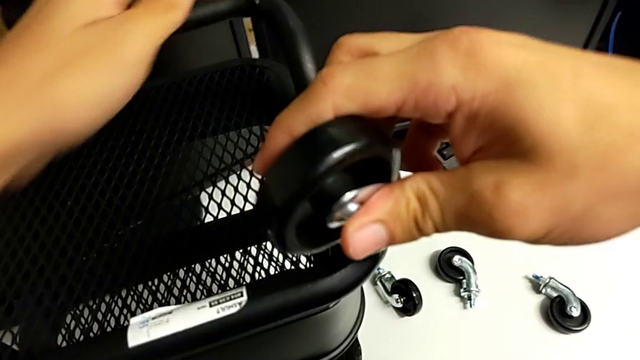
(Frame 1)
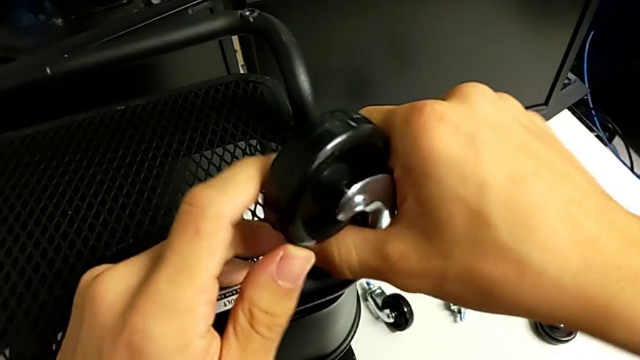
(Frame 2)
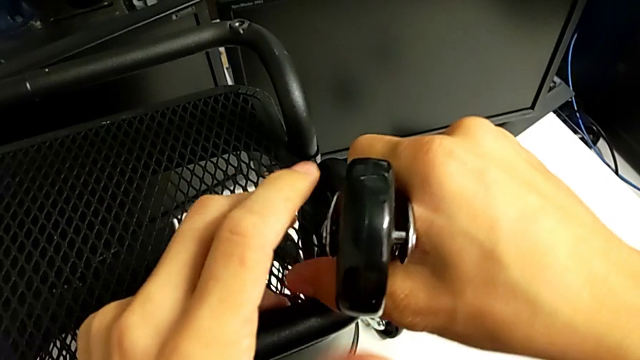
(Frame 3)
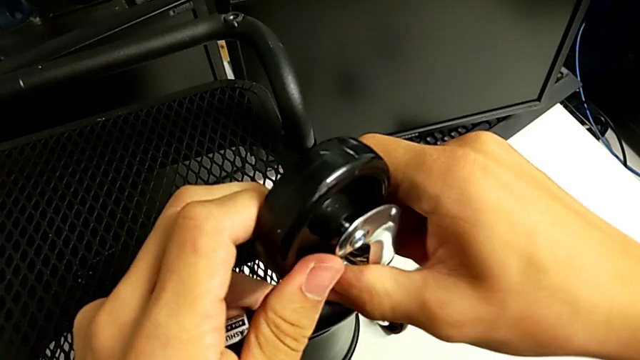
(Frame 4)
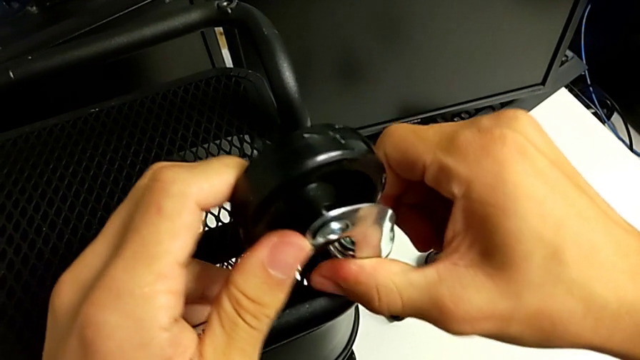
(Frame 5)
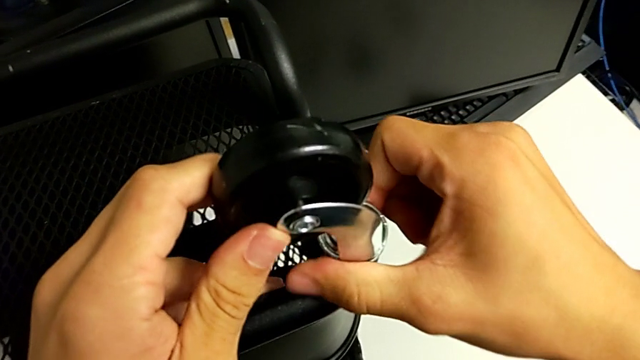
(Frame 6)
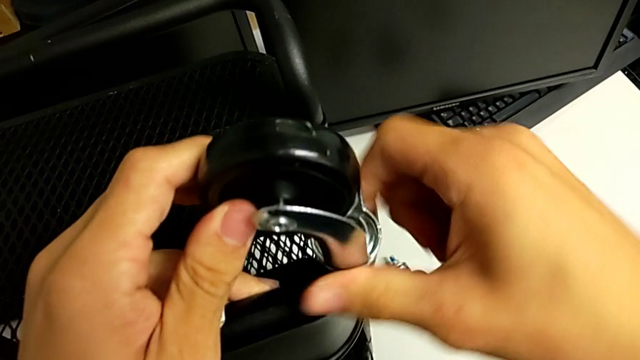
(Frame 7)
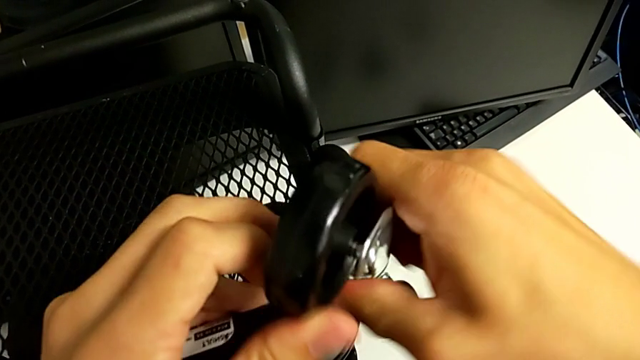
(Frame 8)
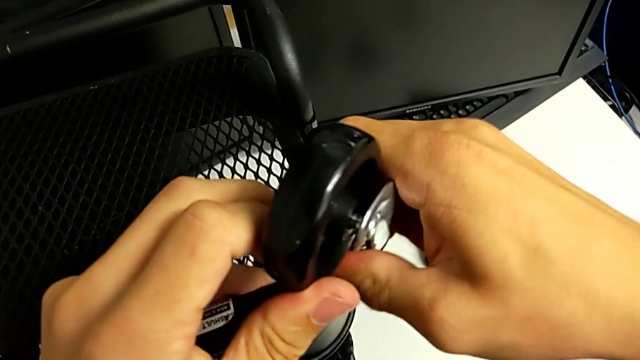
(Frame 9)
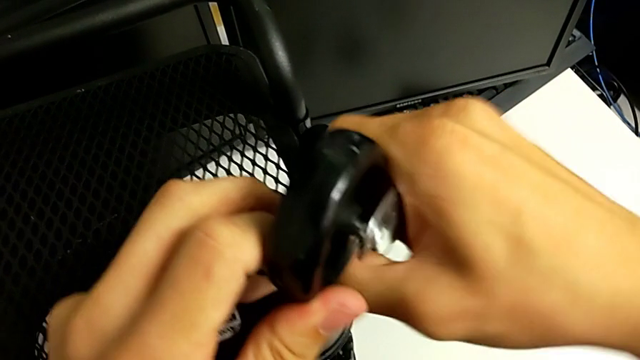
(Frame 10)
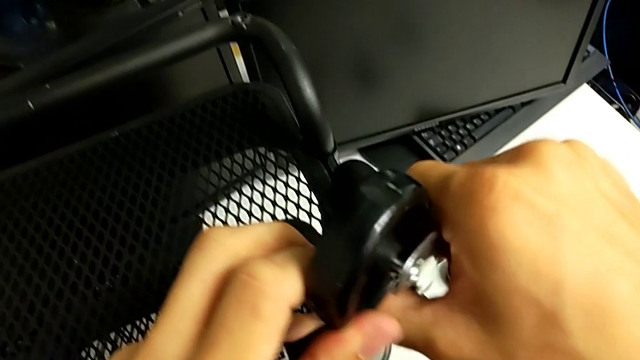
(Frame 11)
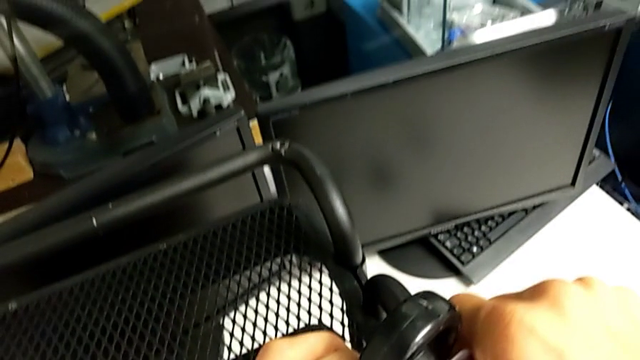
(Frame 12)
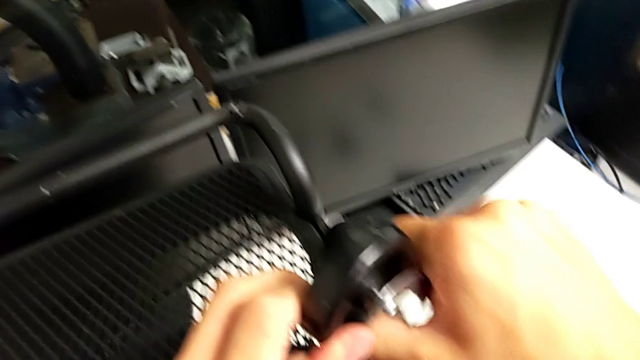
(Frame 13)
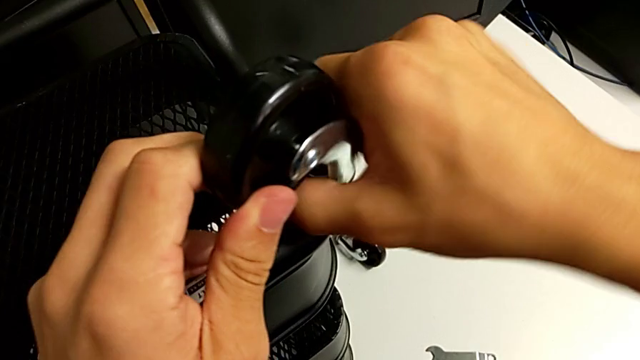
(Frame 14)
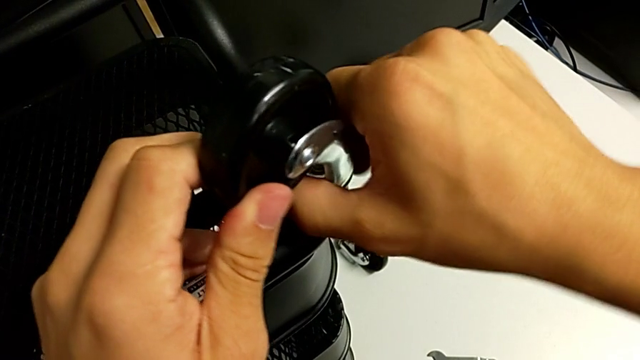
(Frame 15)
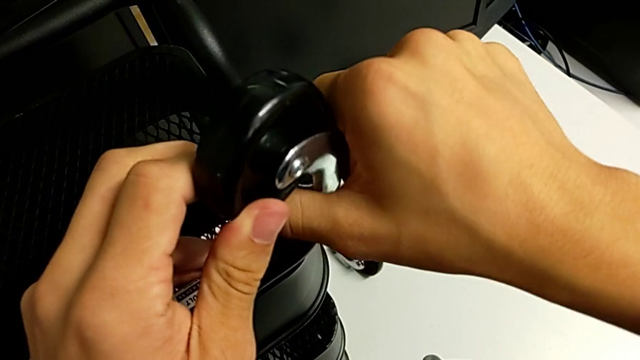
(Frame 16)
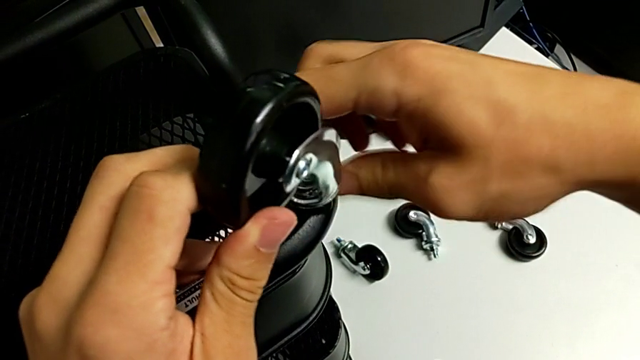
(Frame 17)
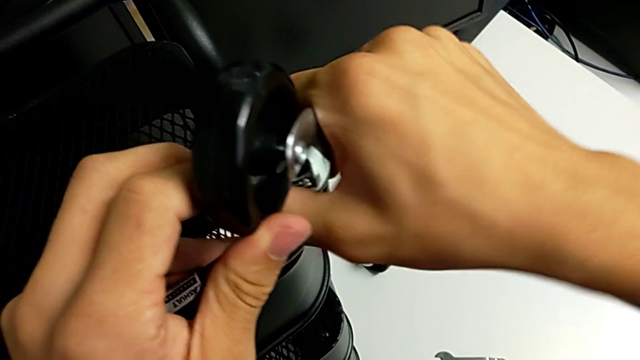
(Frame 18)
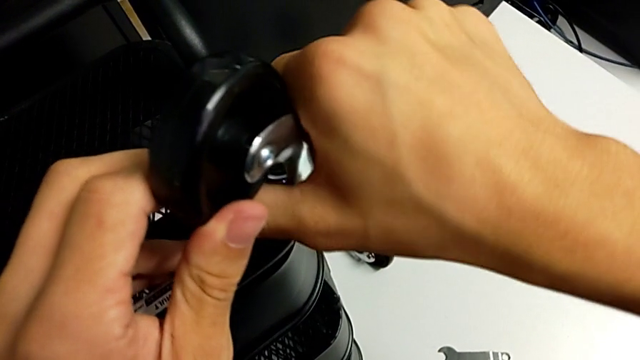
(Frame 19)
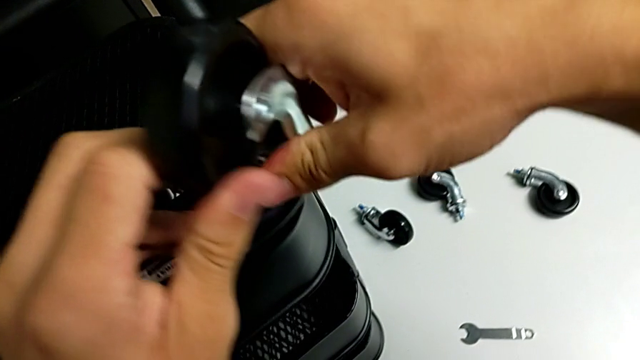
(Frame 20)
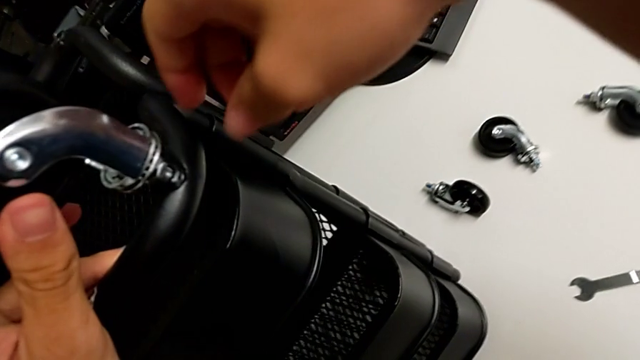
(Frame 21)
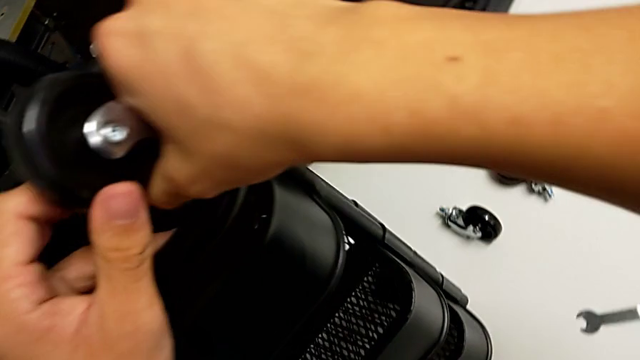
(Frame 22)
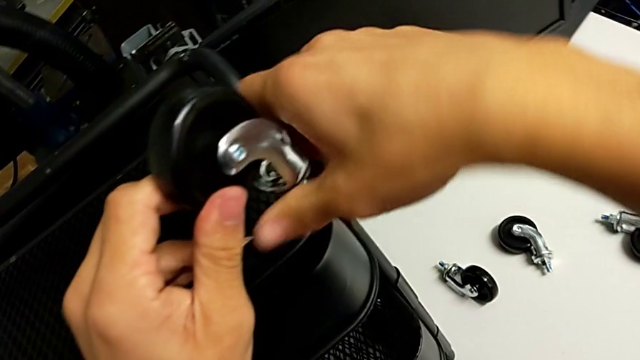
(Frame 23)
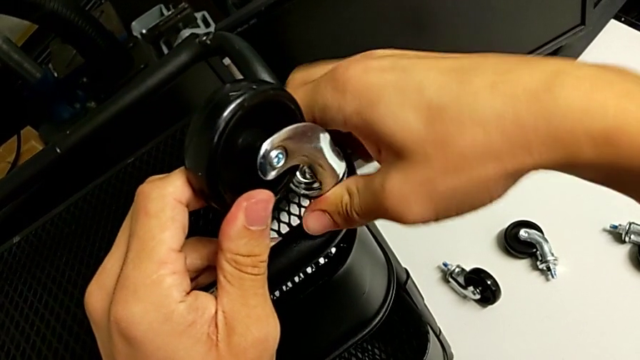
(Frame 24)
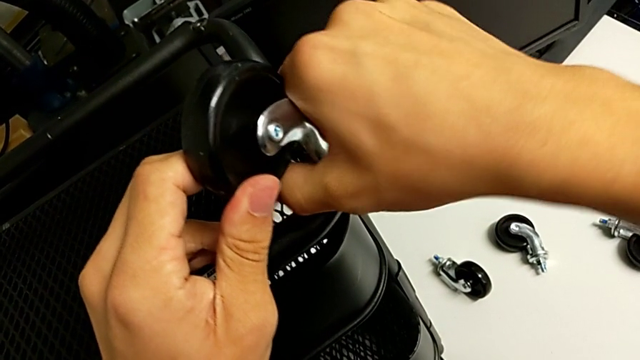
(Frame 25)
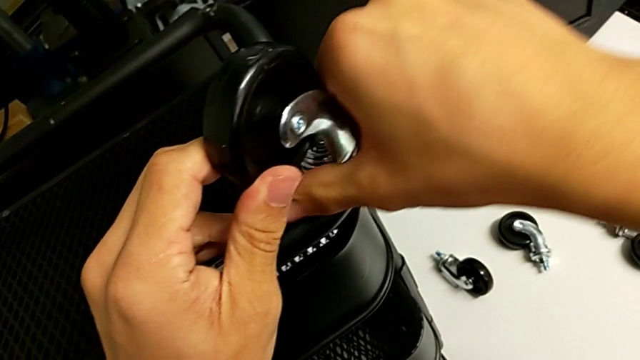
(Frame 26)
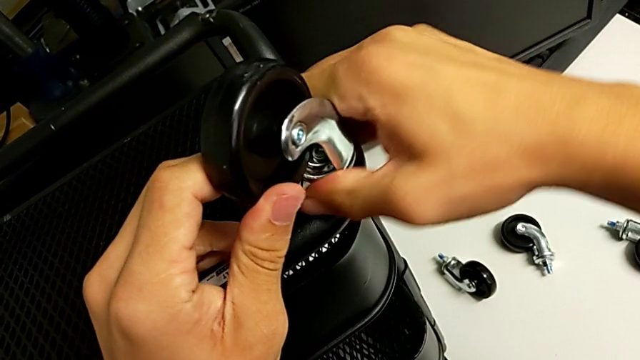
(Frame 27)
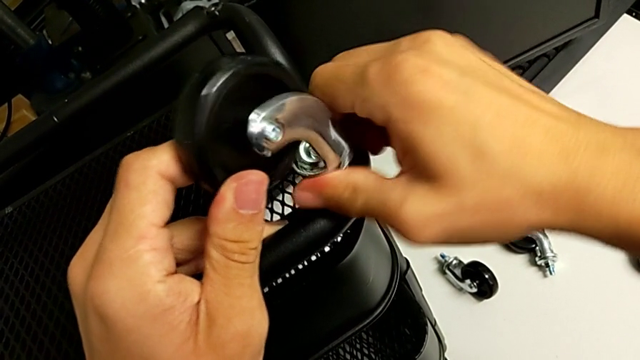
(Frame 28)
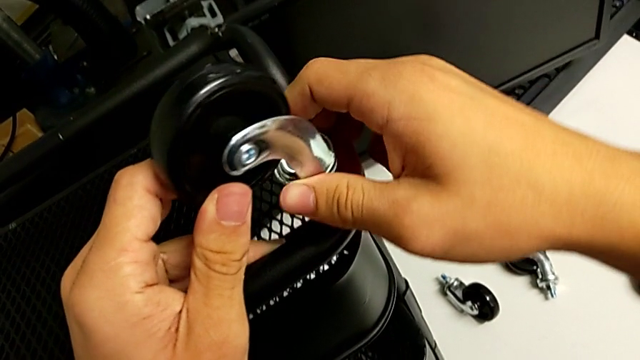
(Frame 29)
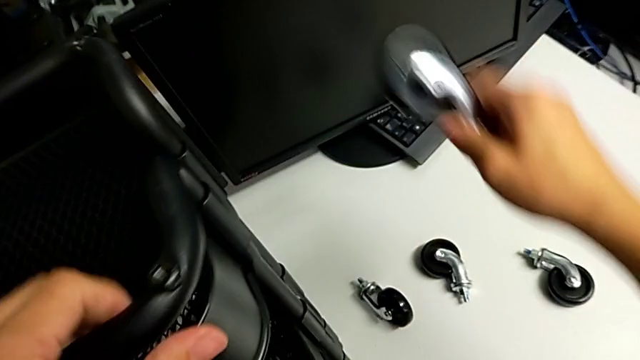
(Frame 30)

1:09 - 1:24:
The camera wearer removes the fourth wheel from the base frame. They unscrew the fourth wheel twice and withdraw it.

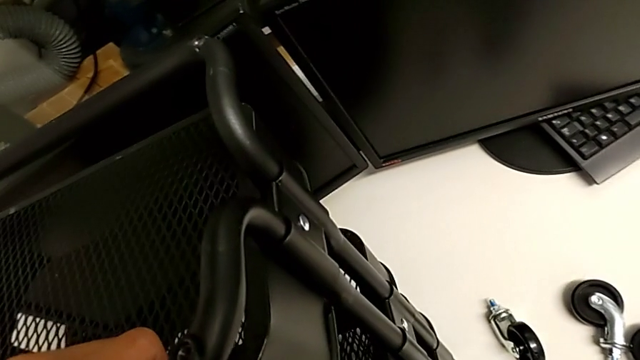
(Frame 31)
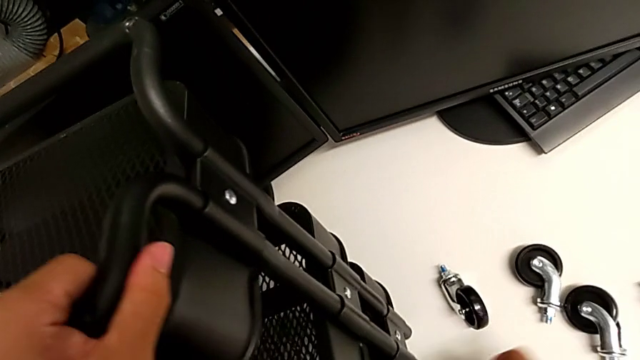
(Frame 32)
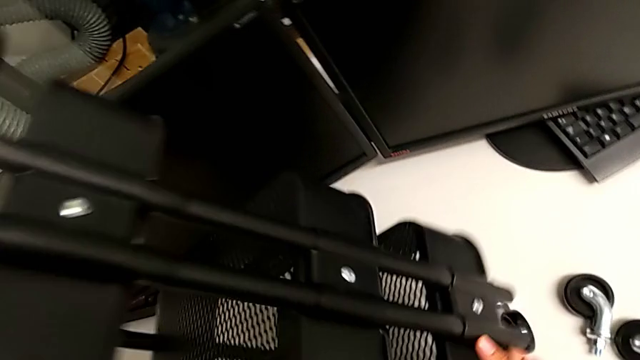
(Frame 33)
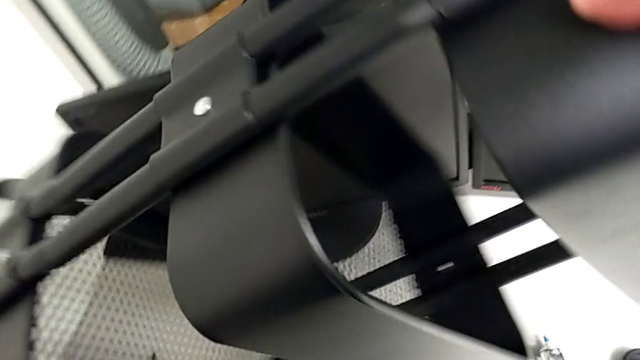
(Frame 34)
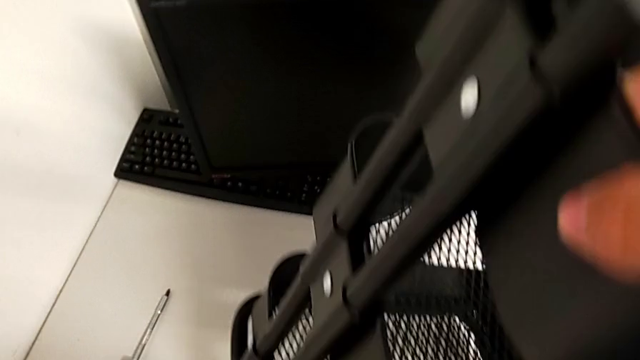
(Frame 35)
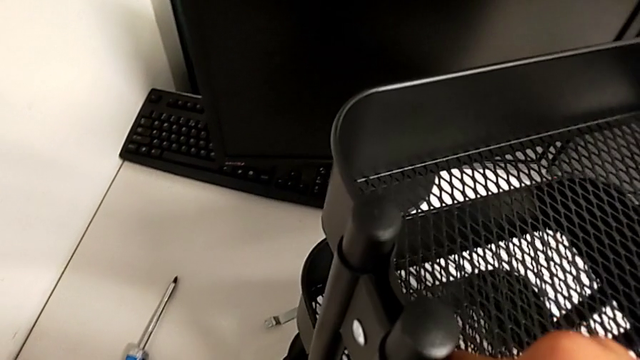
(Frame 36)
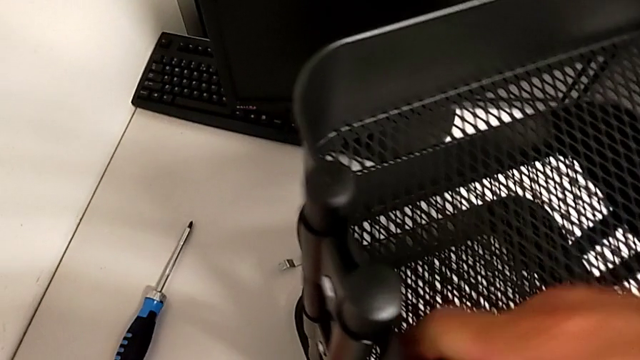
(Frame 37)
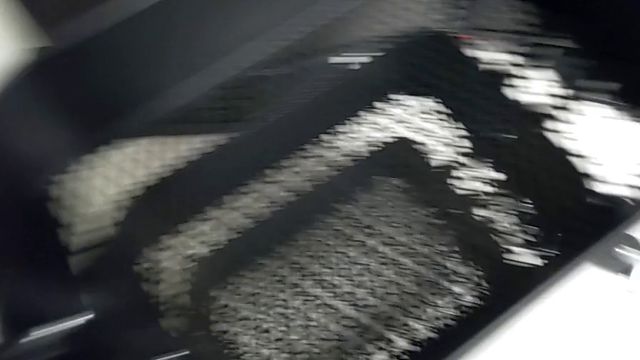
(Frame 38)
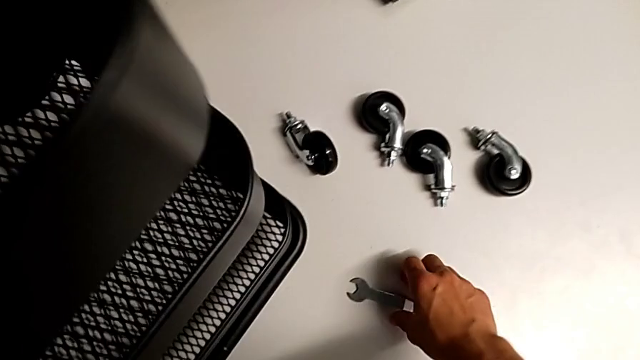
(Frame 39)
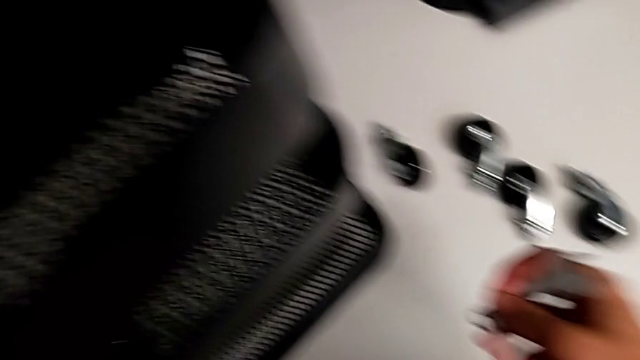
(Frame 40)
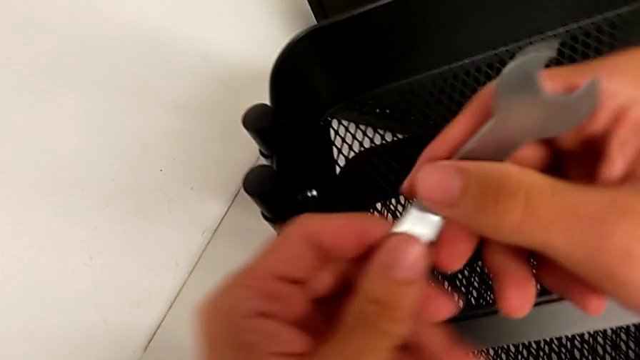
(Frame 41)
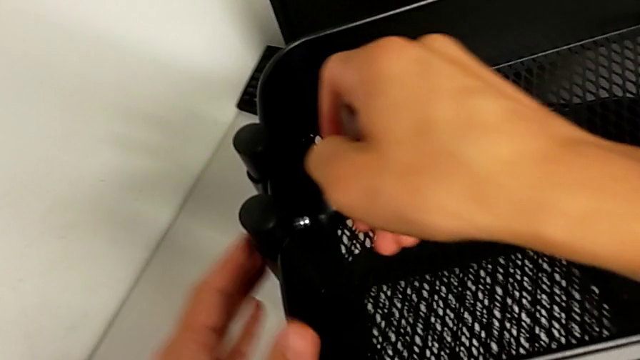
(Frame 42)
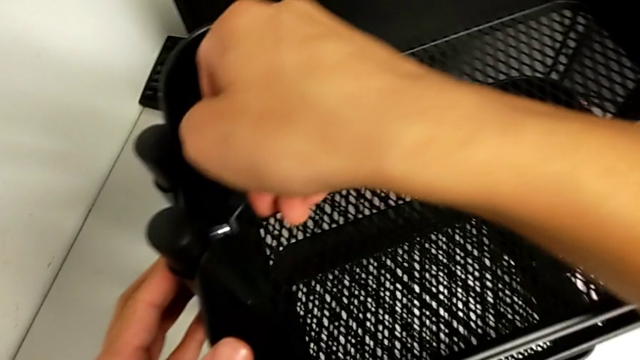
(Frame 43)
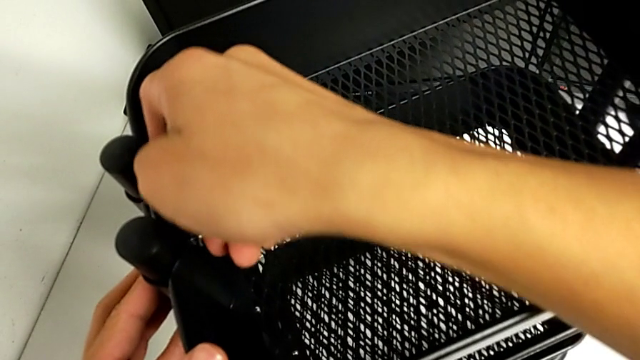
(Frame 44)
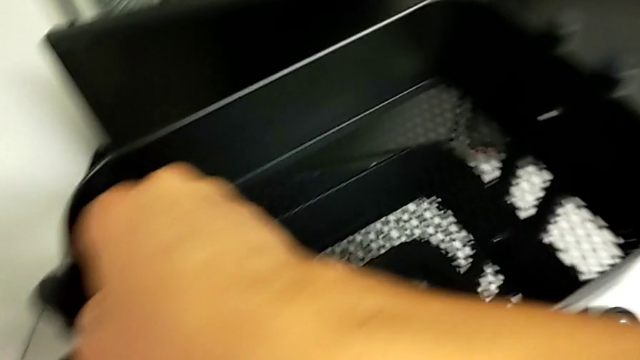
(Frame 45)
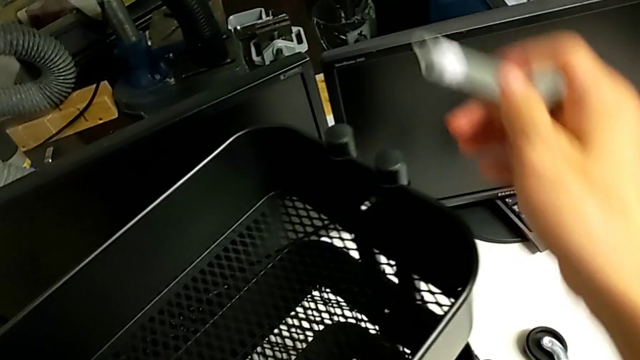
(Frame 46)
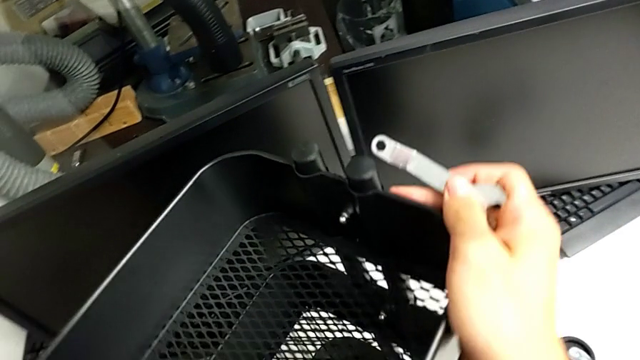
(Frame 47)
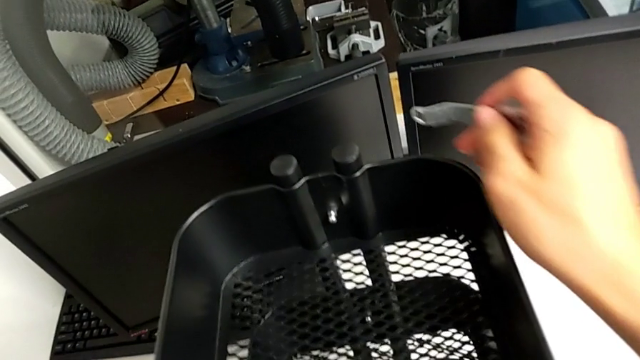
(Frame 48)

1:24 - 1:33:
The camera wearer is removing the first bracket. They wrongly rotate the utility cart, grab the hexagonal wrench, insert it and begin to rotate the utility cart.
